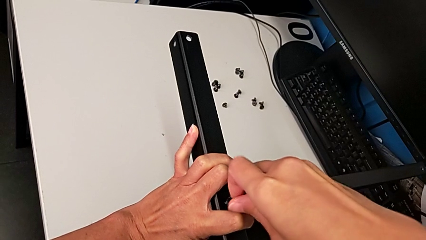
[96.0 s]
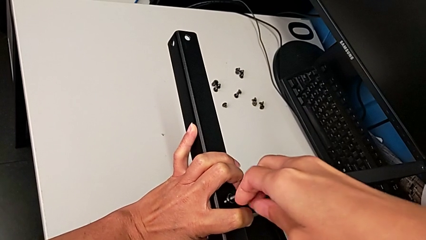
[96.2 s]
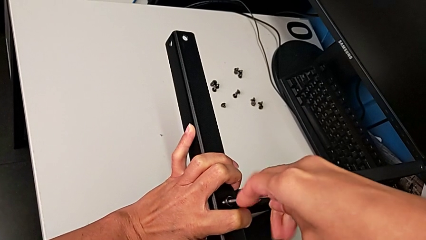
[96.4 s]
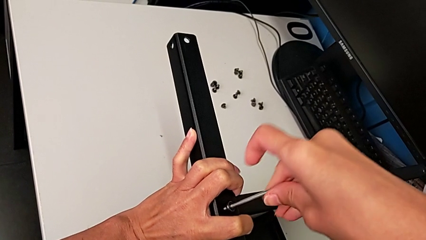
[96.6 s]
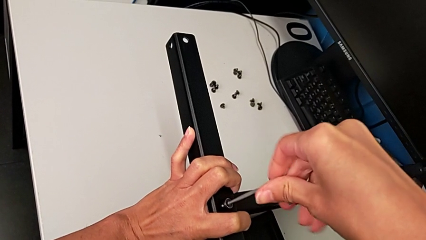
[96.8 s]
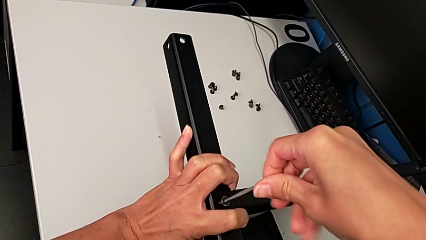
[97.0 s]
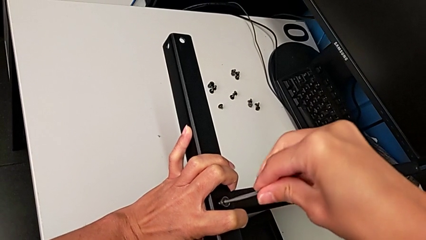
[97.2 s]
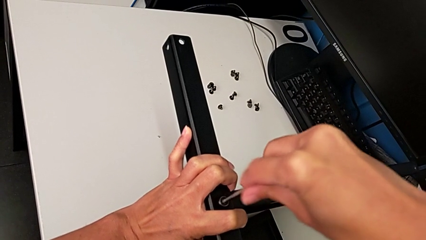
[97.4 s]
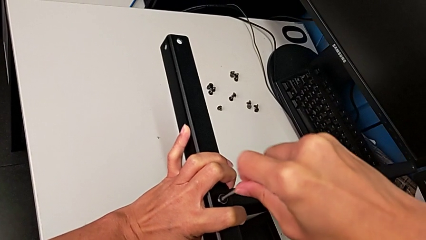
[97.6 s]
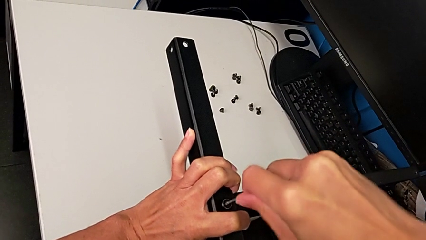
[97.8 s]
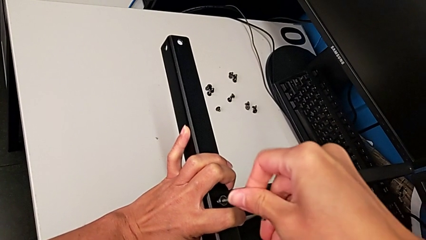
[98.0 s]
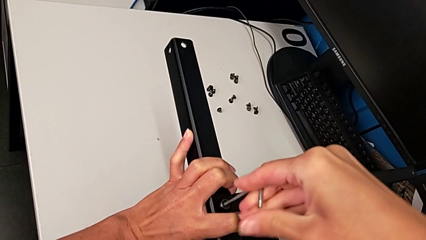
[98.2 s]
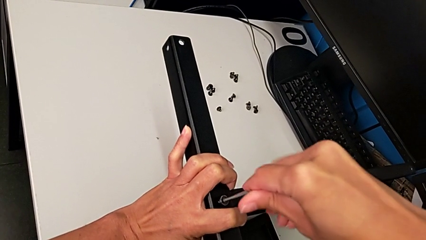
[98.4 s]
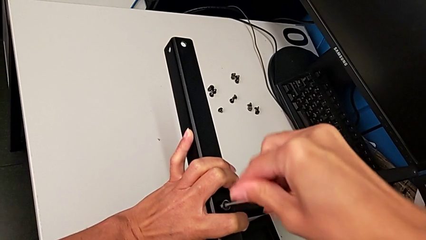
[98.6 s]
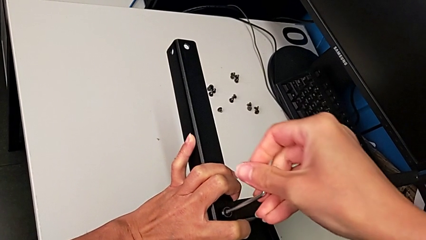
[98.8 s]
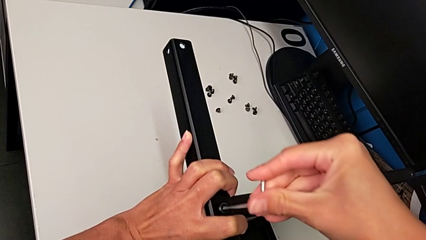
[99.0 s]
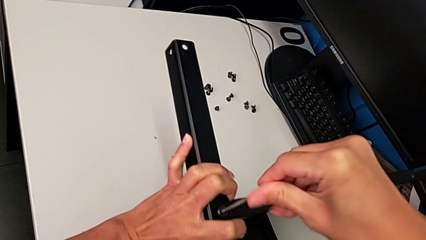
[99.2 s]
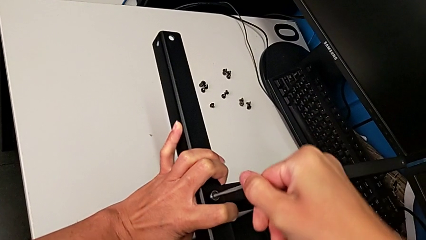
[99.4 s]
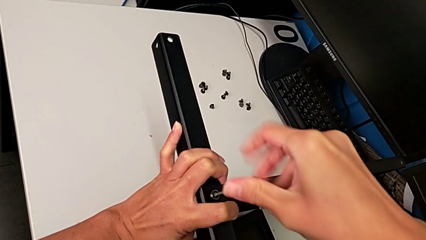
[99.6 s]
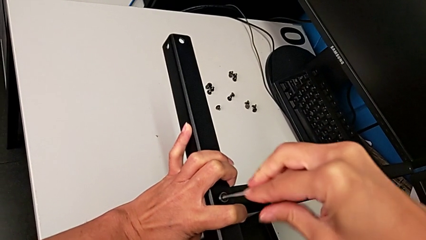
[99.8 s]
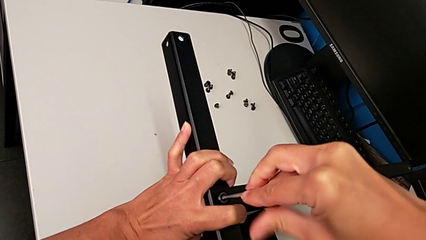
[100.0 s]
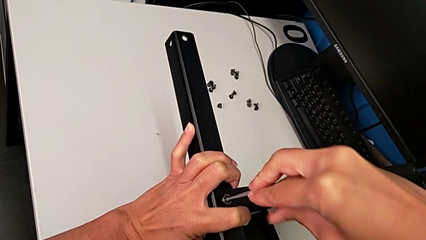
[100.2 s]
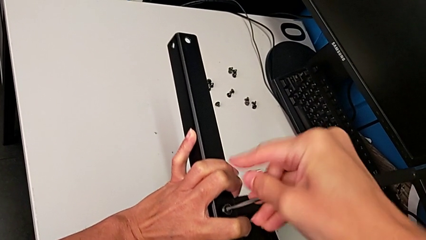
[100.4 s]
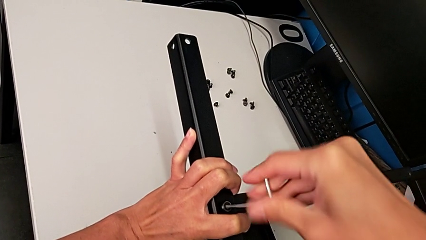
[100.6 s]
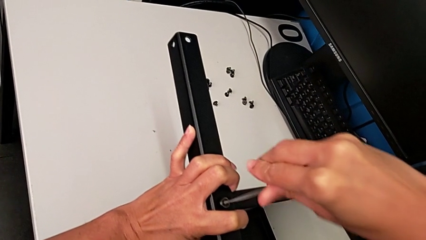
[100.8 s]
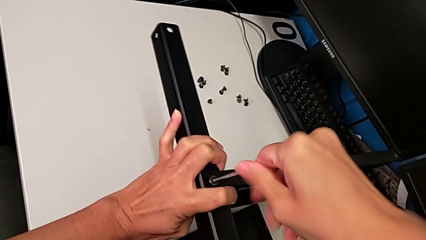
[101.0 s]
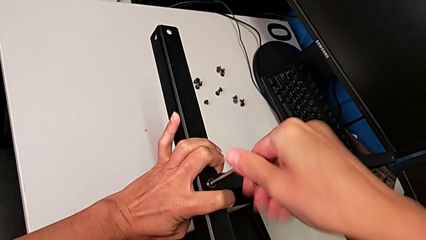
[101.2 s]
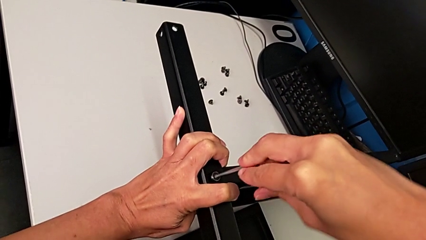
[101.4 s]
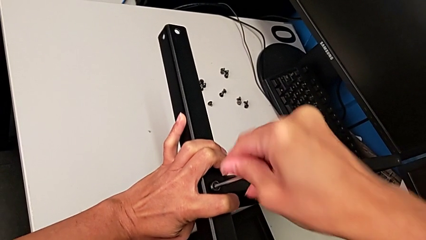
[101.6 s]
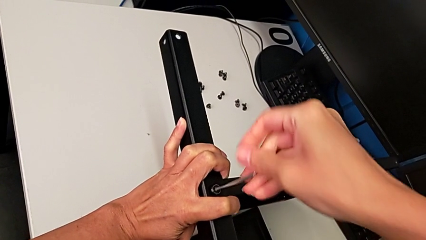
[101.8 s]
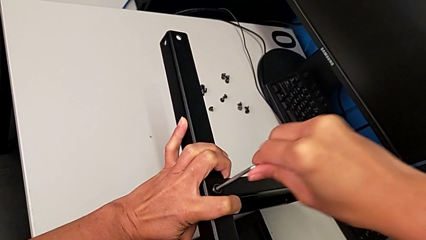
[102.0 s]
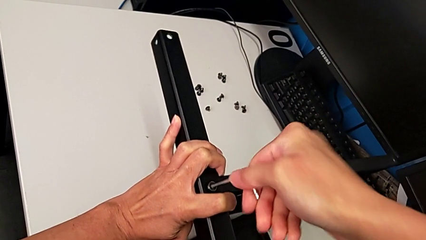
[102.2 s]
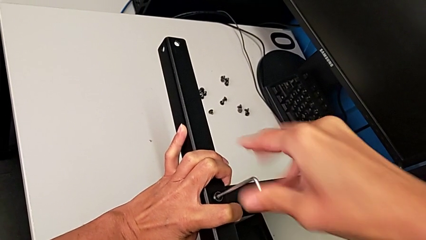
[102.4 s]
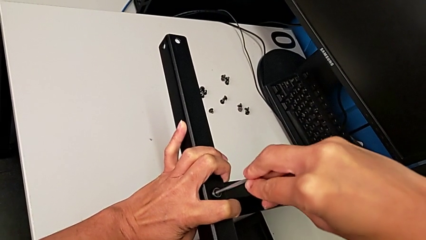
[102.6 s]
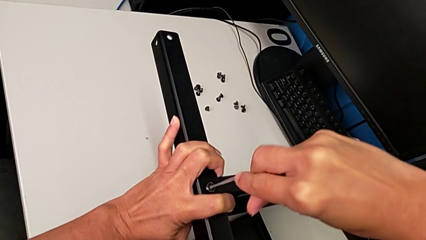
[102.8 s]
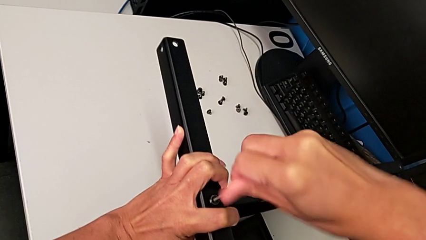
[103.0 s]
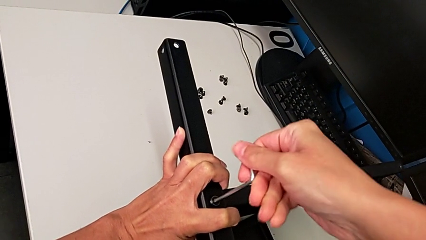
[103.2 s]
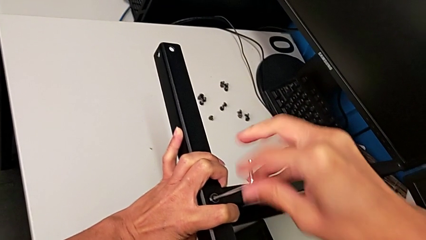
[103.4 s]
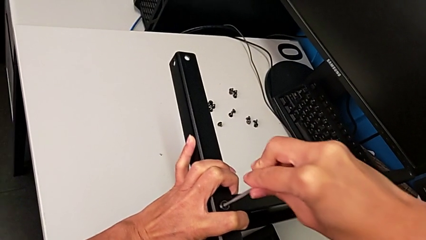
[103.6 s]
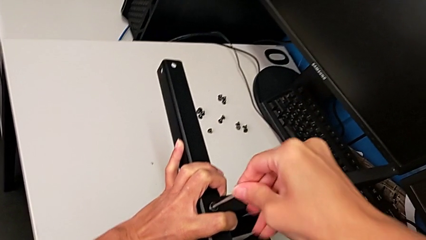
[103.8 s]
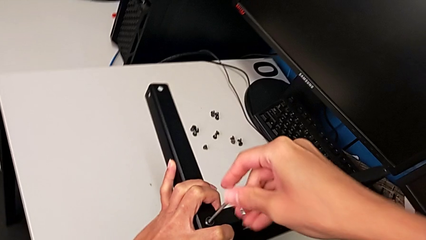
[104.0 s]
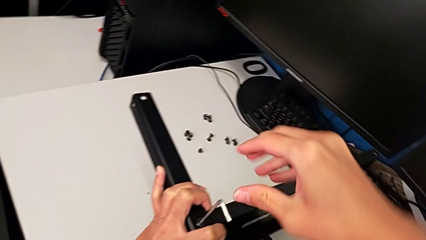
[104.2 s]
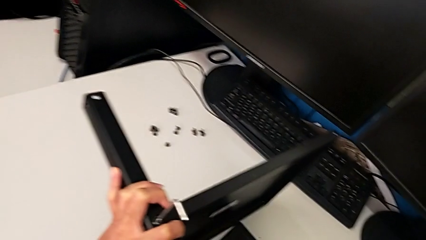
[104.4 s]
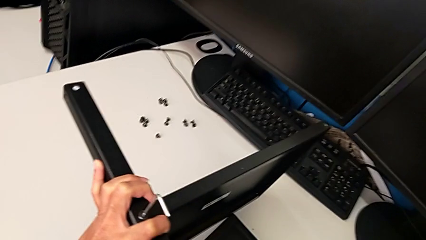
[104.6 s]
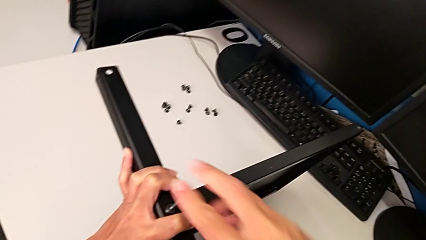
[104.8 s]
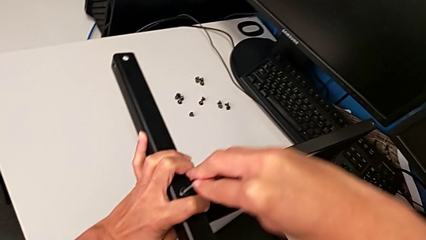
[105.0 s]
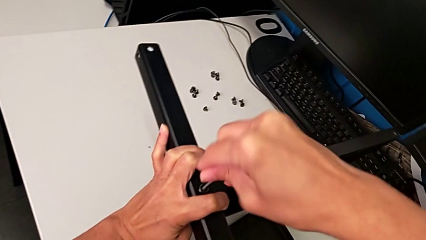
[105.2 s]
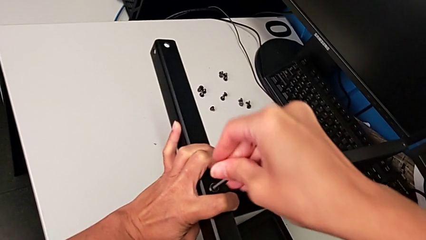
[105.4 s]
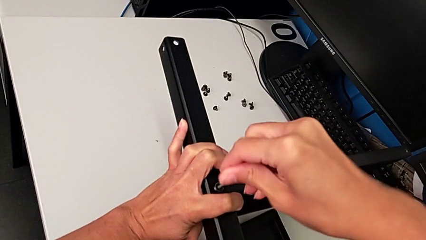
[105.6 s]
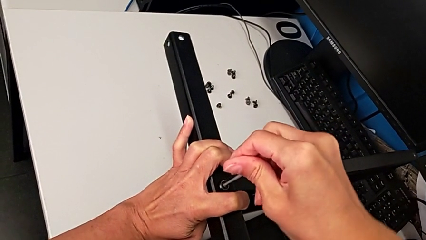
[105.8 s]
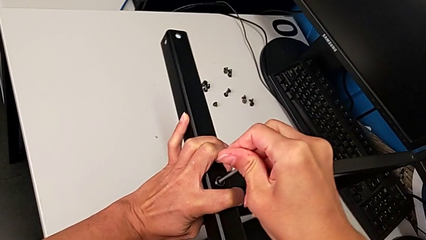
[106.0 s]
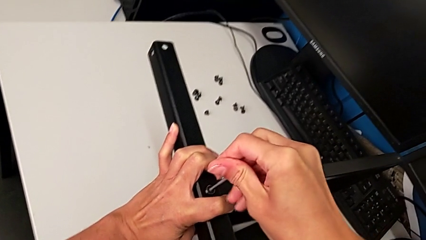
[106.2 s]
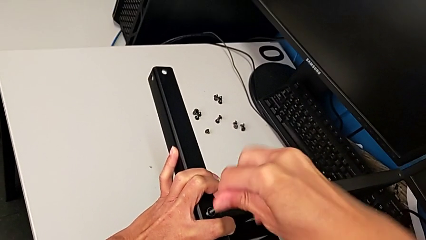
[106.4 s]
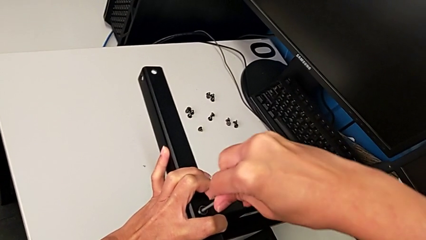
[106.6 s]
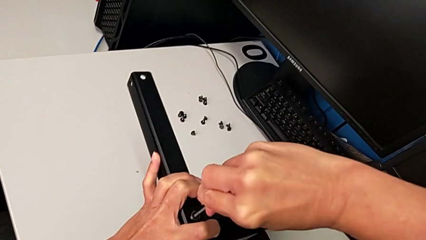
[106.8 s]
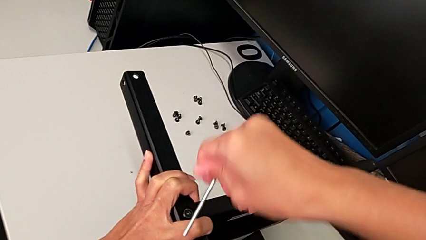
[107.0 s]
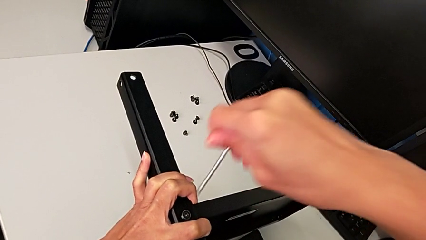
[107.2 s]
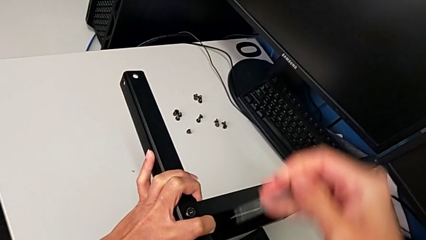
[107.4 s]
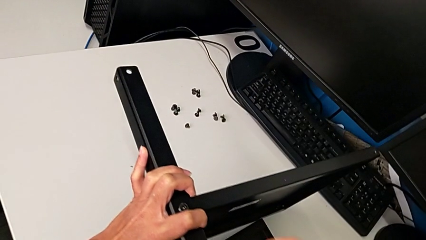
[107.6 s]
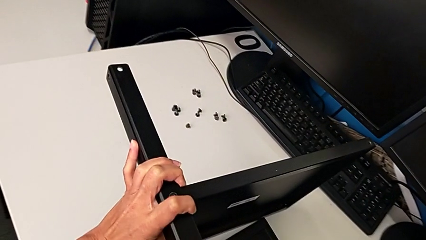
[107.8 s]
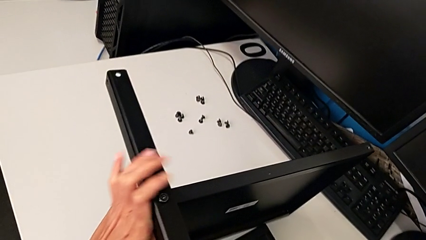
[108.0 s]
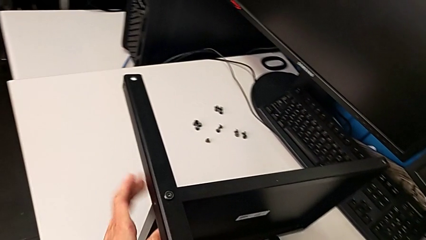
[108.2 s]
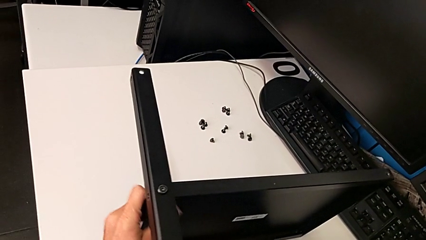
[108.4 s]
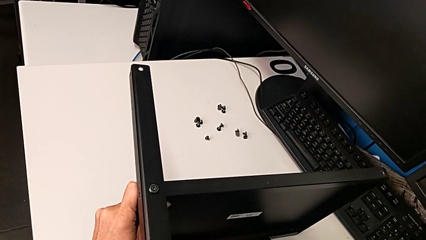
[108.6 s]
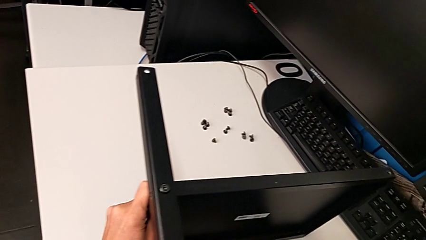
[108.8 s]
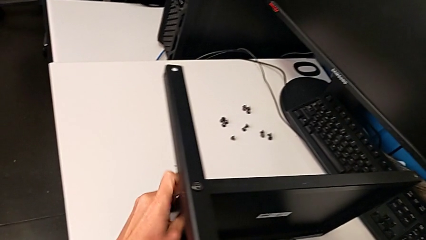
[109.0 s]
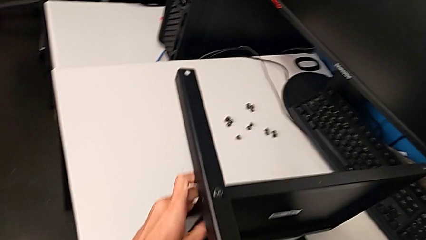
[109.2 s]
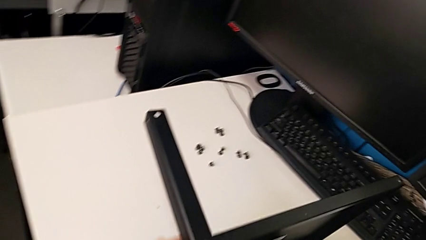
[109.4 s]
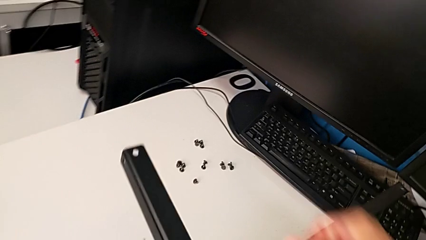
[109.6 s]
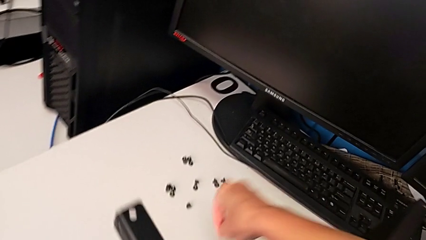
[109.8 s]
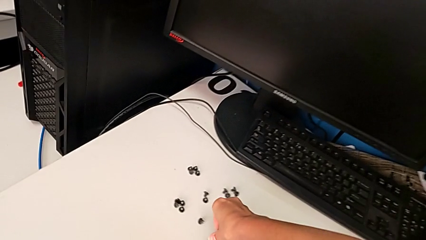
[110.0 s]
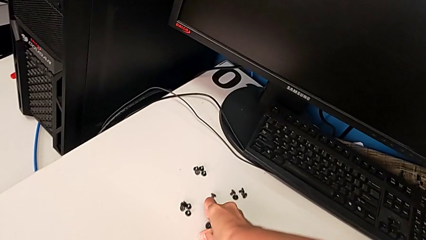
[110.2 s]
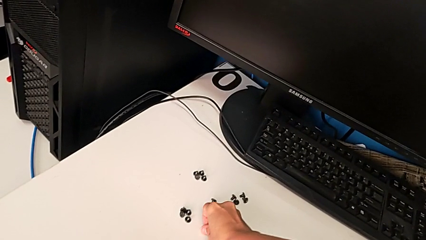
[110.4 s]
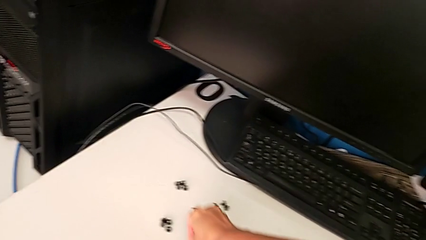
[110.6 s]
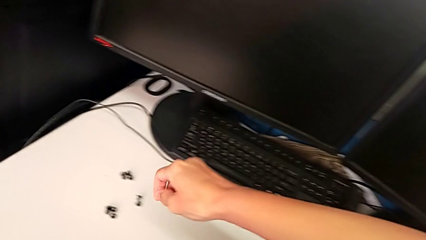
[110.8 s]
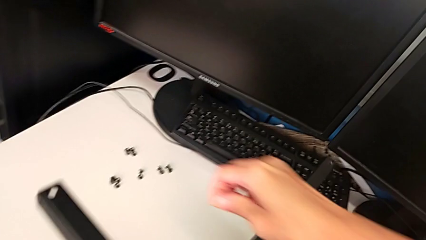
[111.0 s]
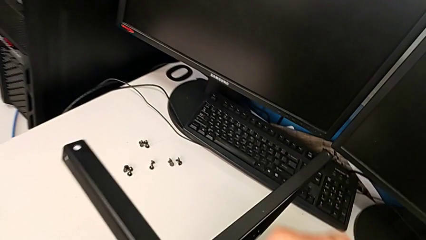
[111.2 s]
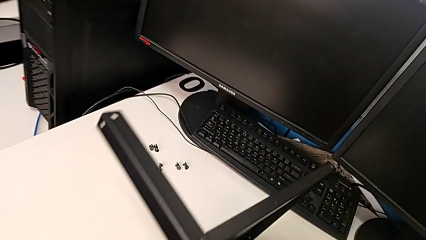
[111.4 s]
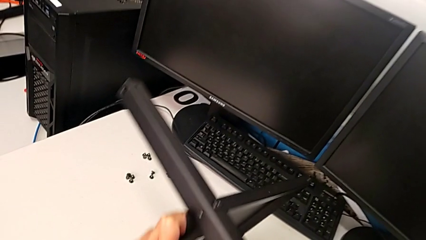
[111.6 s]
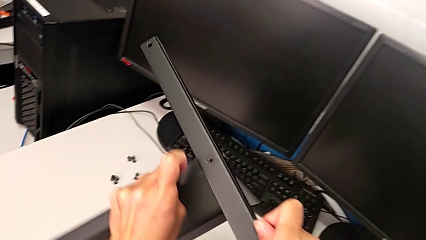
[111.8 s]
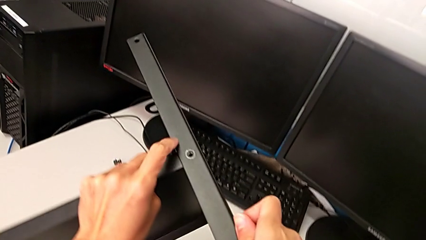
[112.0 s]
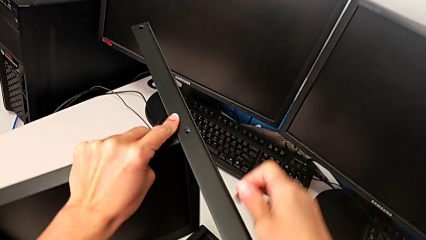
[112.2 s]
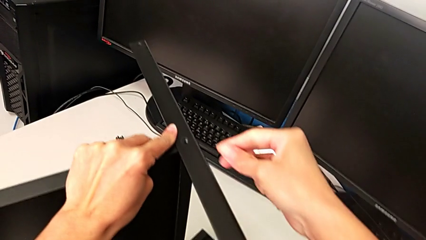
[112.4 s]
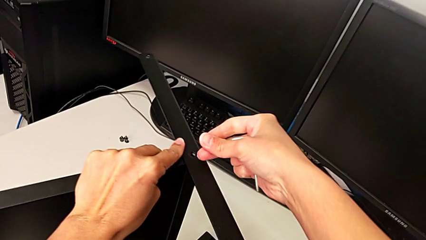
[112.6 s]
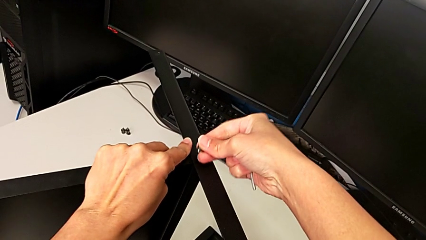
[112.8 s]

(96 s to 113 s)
The camera wearer is screwing the middle part of the base. They keep screwing the hex socket head, withdraw the Allen wrench, inspect the nightstand, grab the hex socket head and rotate the tray.
